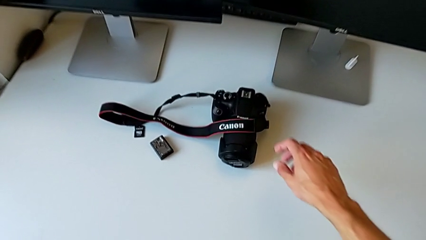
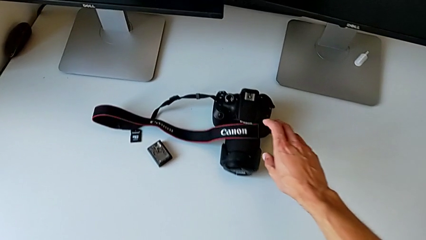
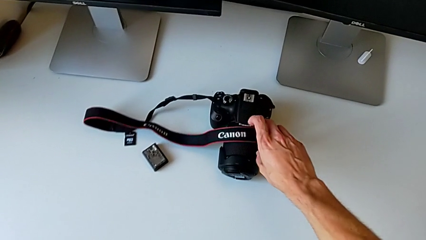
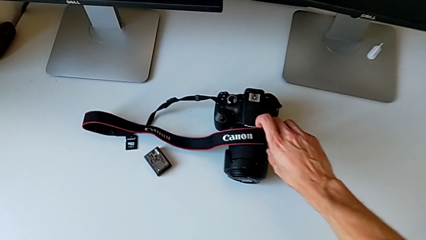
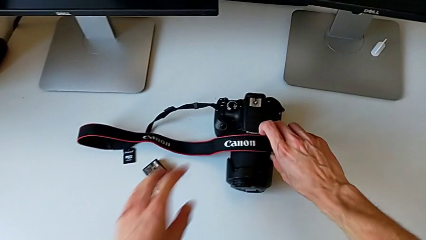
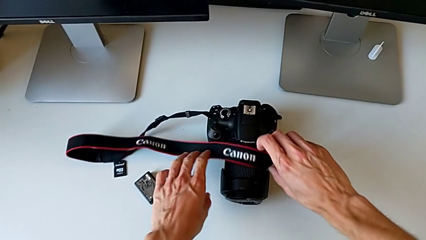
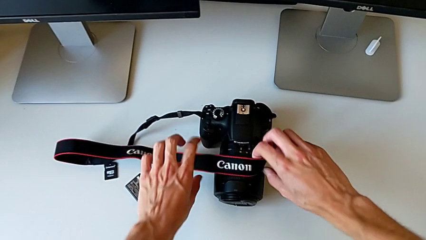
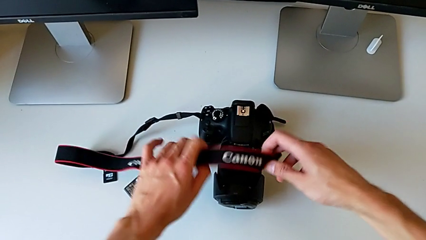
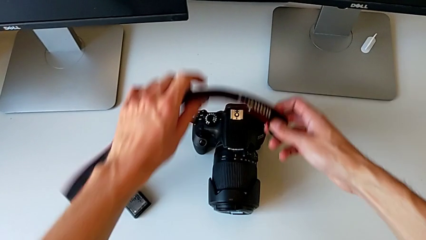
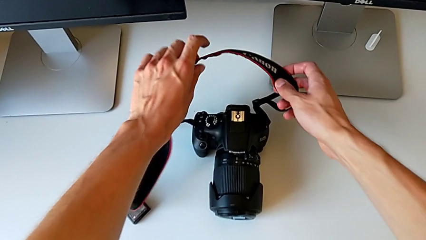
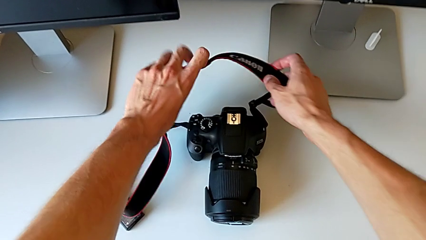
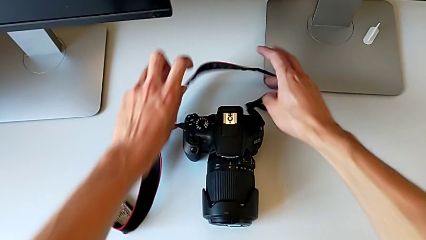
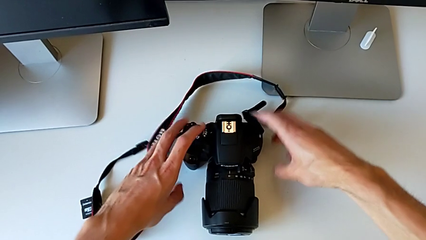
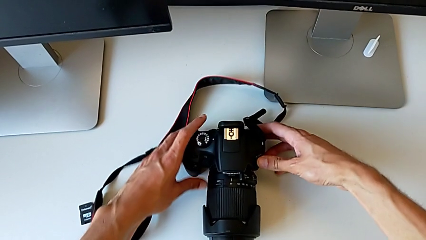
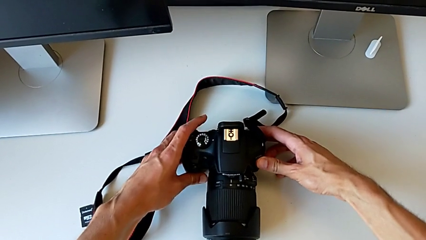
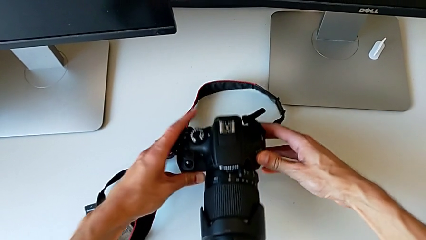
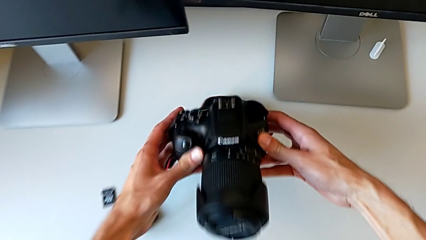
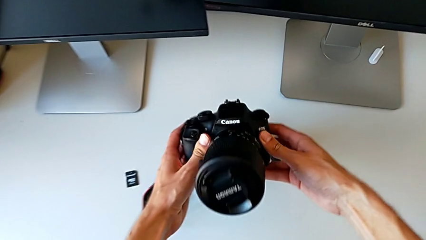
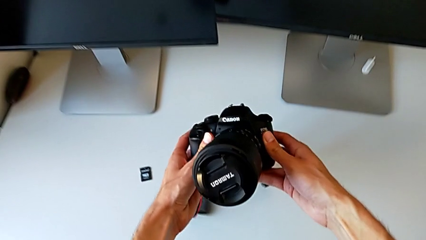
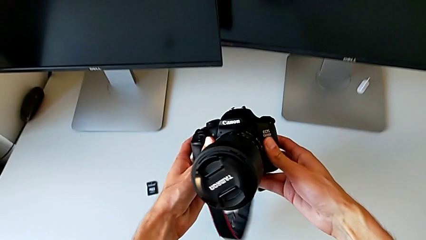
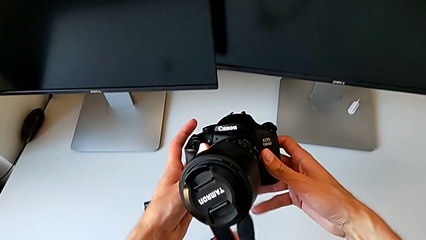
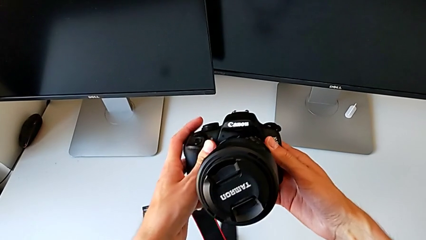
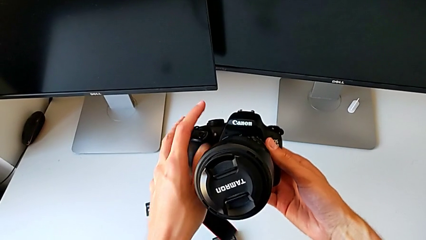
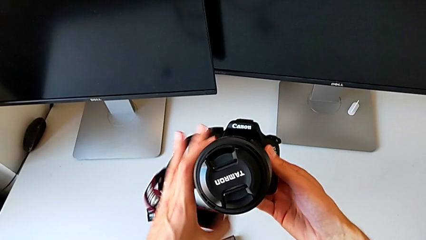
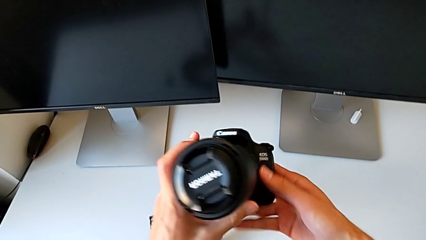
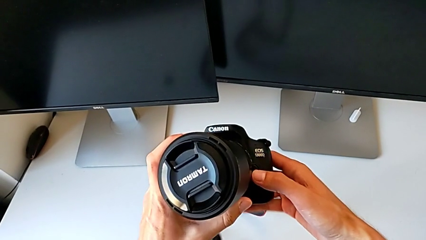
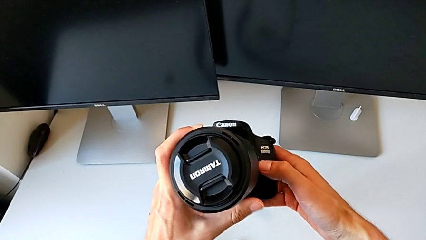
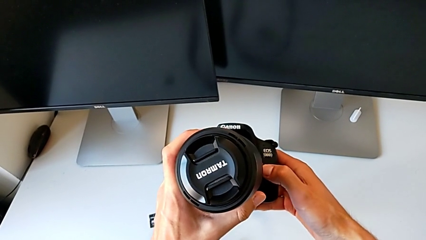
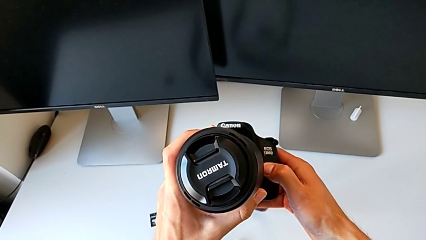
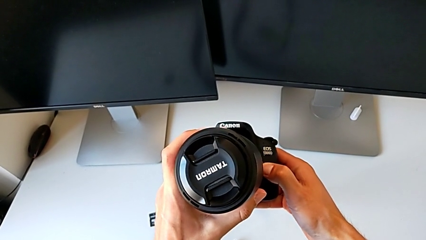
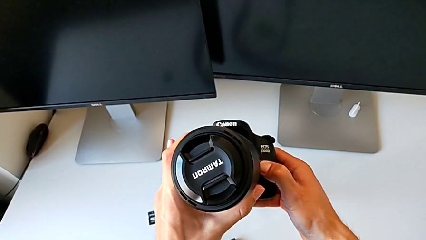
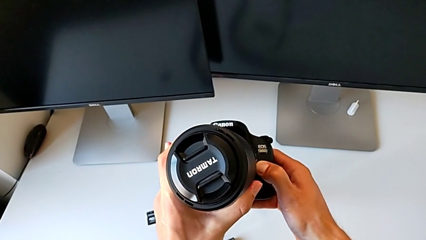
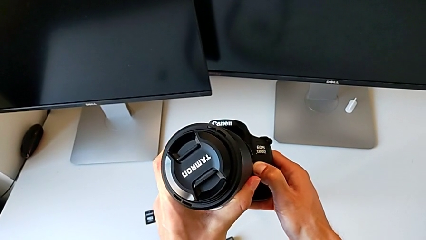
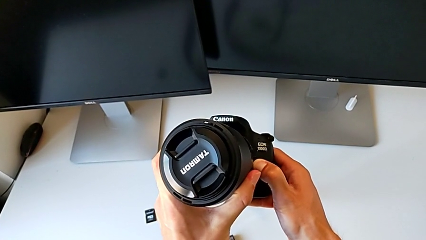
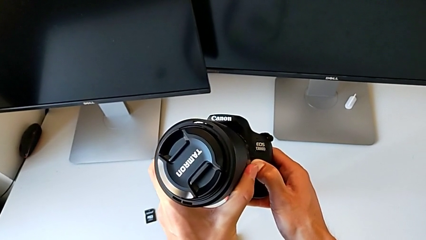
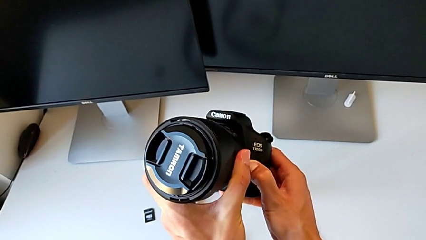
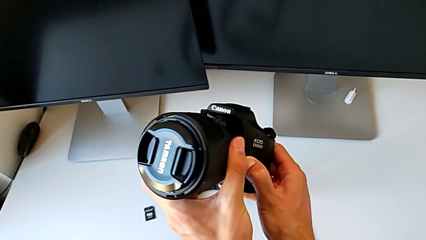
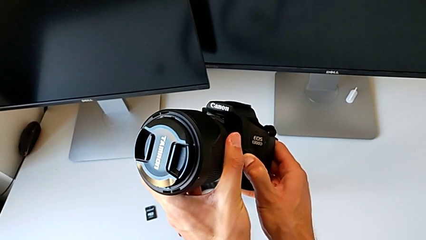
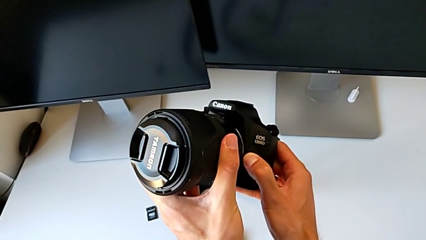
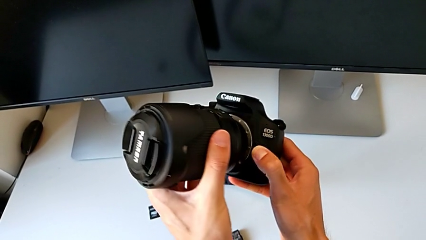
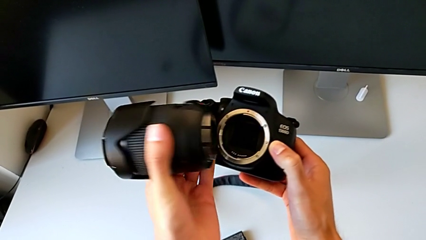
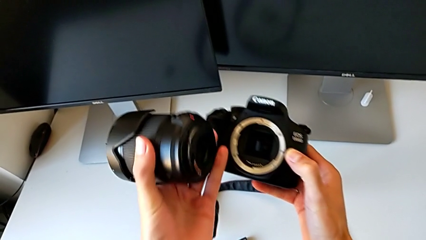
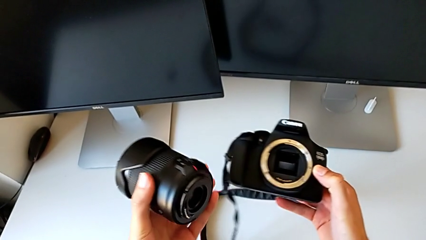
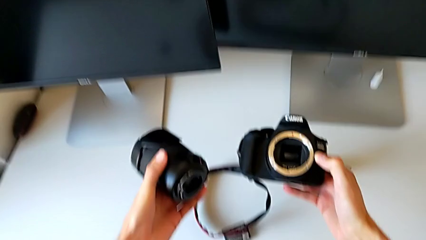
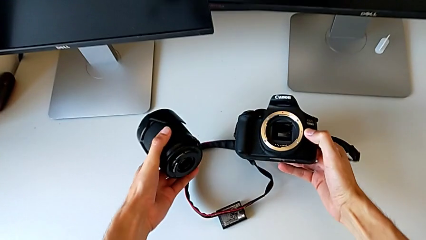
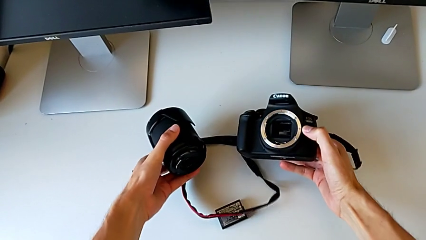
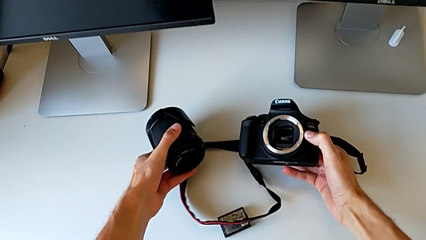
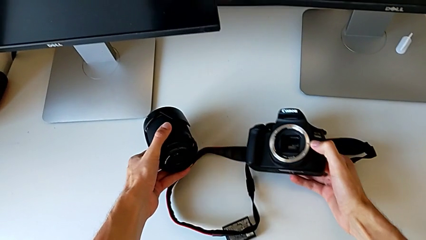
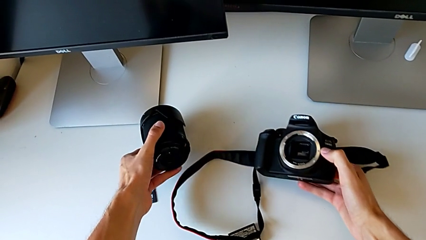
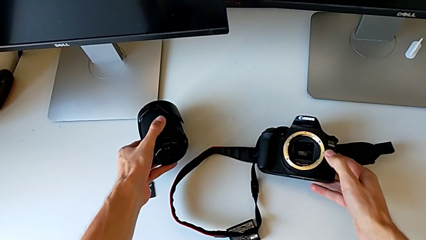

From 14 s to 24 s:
The camera wearer detaches the lens from the DSLR camera. They lift the DSLR and withdraw the lens.

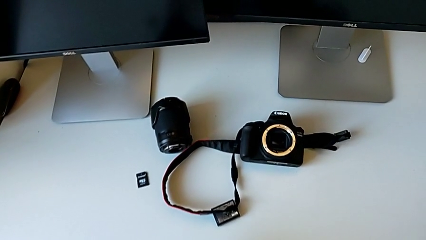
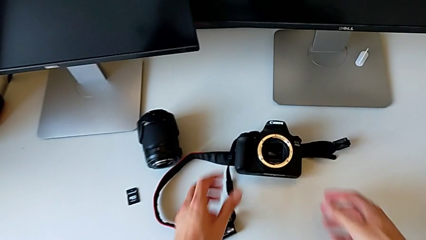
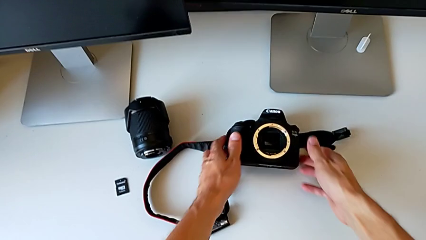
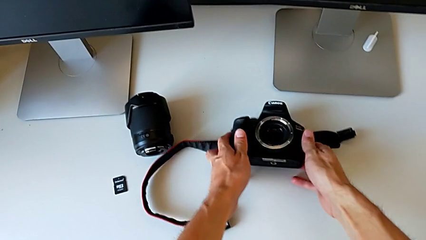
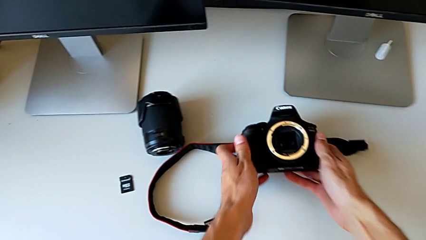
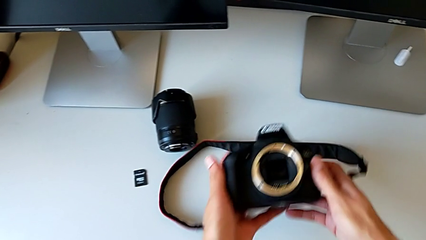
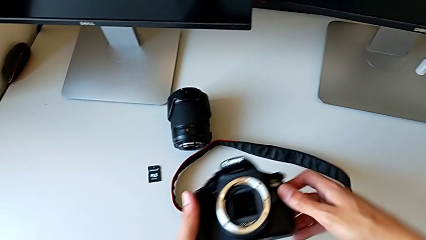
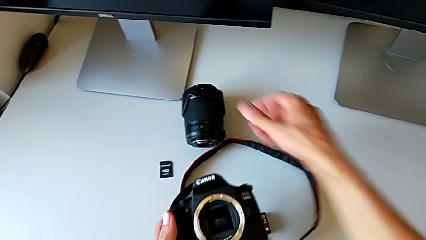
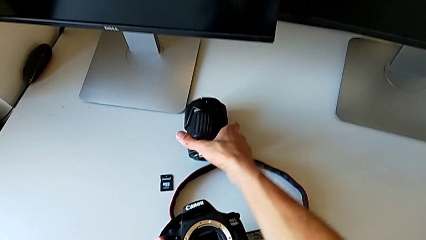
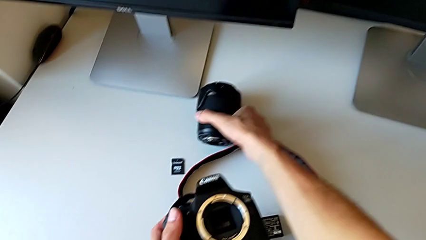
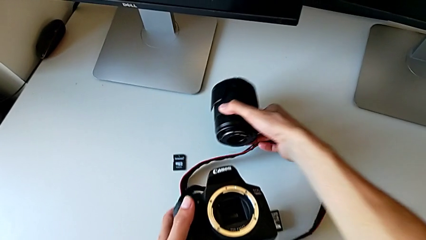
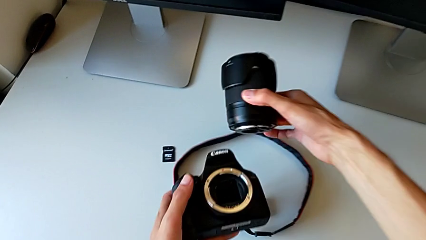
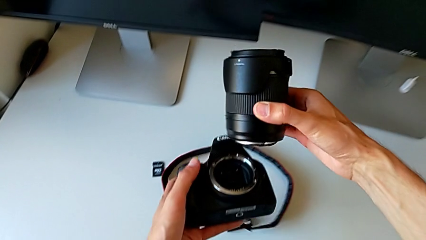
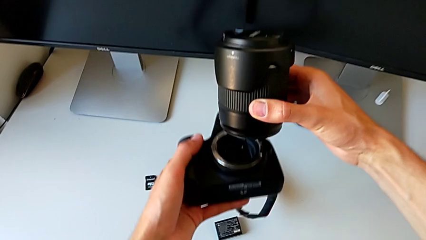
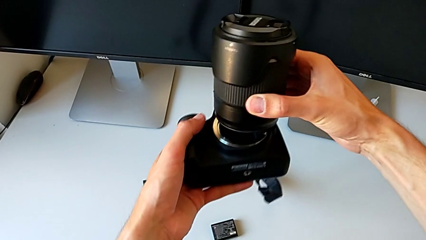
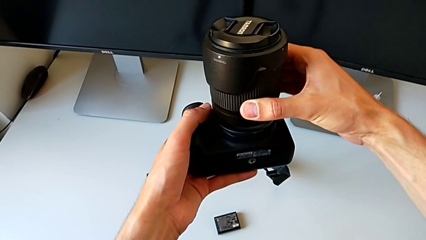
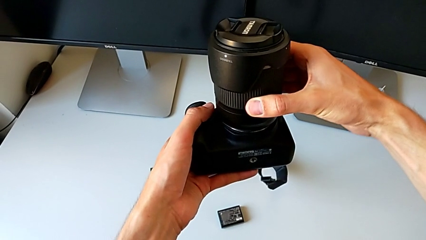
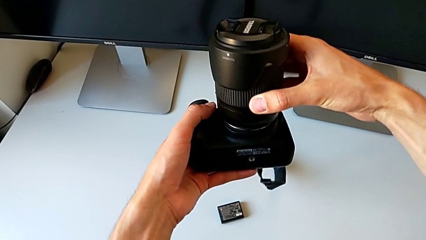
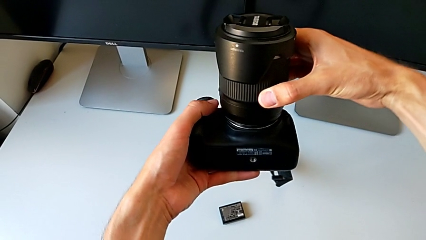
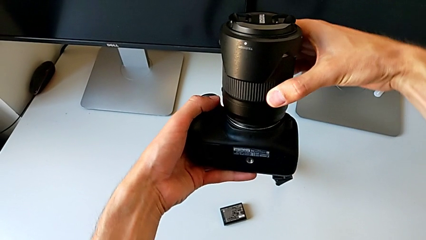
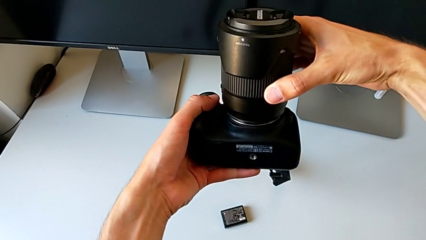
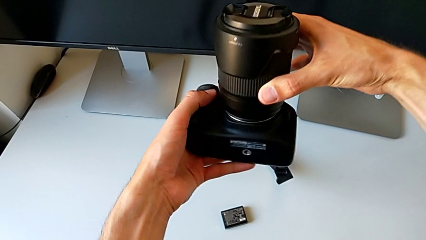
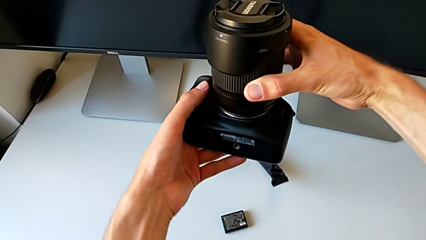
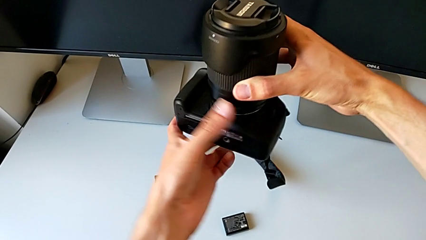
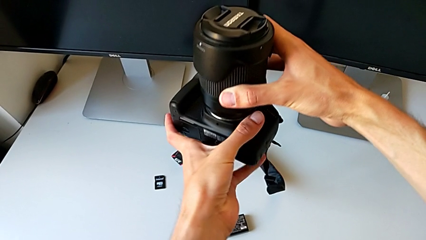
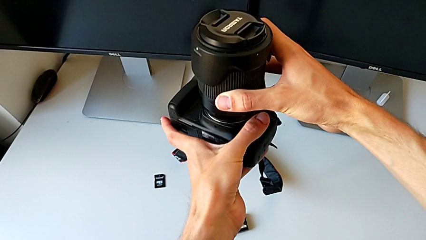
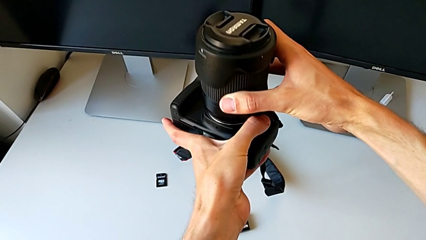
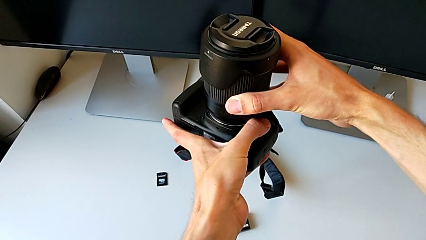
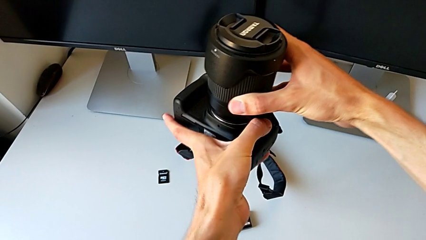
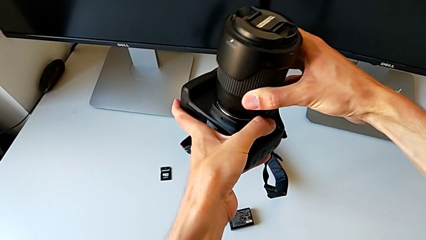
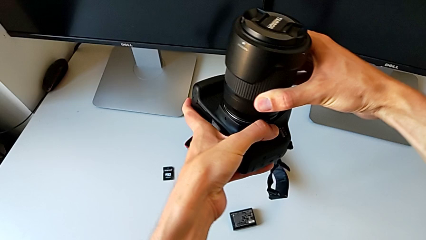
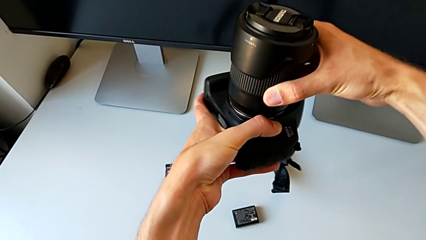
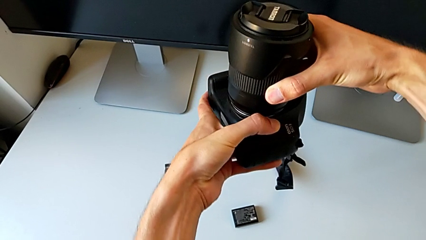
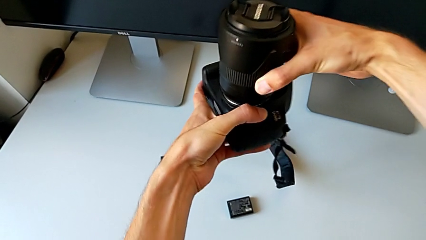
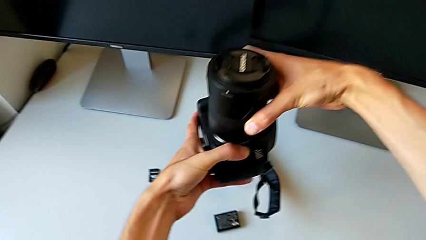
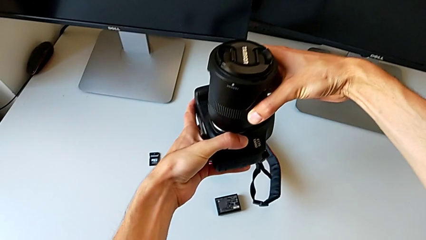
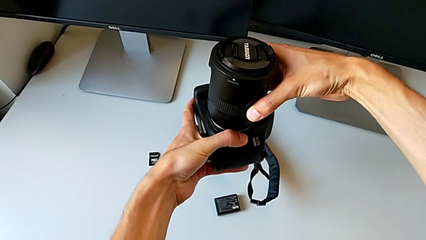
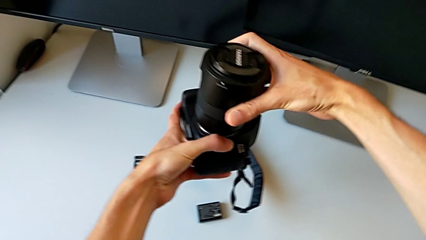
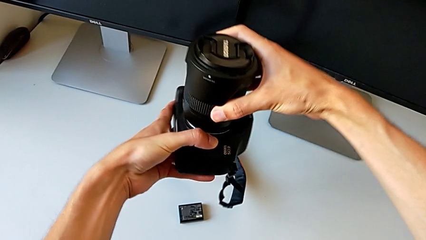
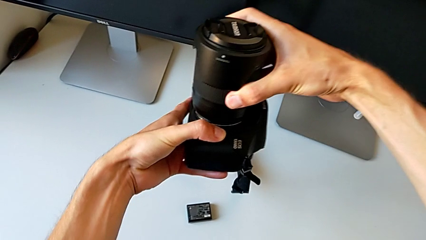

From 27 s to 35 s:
The camera wearer is attaching the lens to the DSLR. They lift the DSLR twice and begin to wrongly insert the lens.
